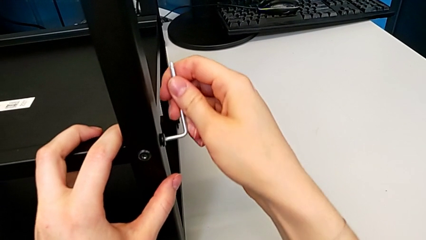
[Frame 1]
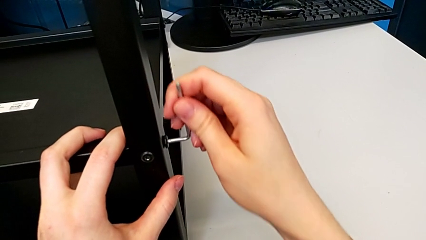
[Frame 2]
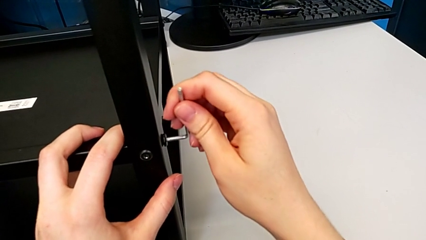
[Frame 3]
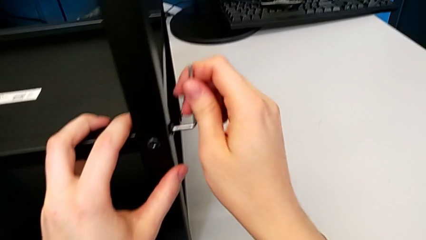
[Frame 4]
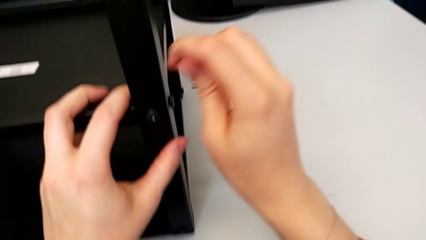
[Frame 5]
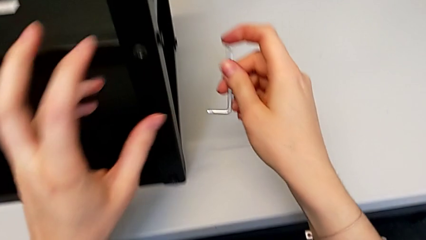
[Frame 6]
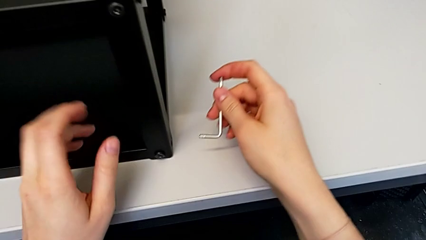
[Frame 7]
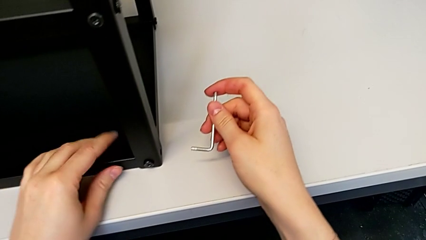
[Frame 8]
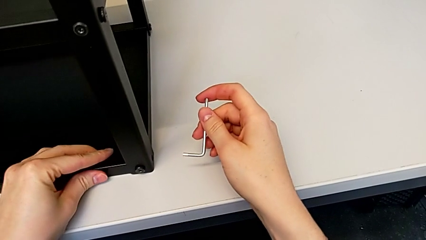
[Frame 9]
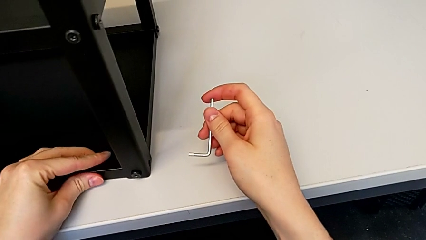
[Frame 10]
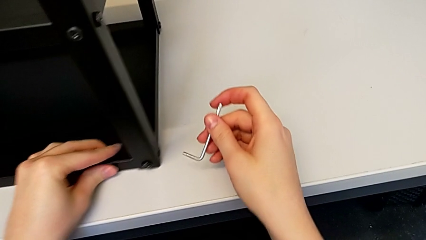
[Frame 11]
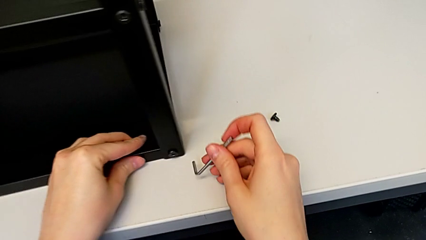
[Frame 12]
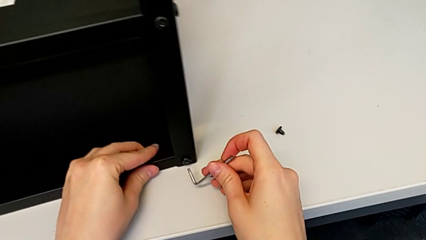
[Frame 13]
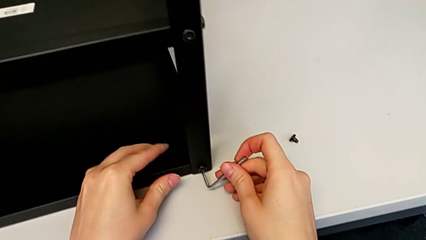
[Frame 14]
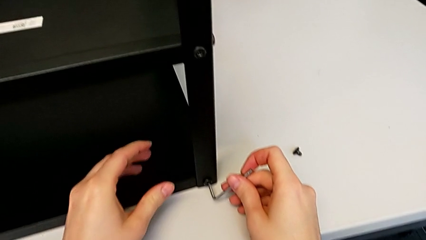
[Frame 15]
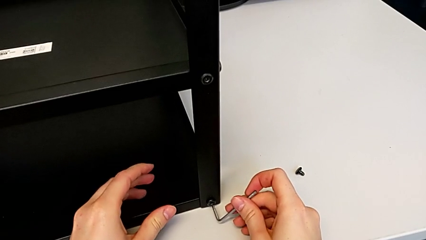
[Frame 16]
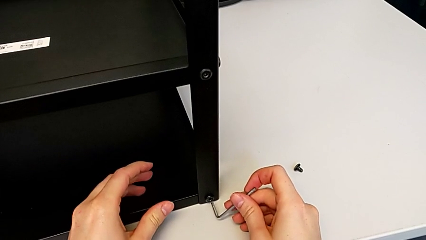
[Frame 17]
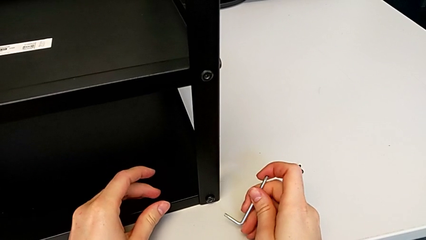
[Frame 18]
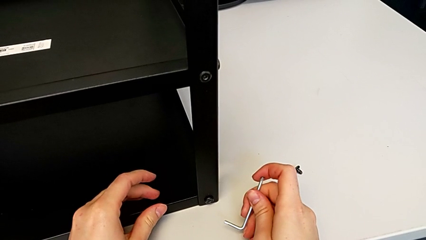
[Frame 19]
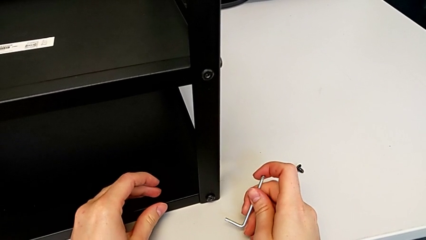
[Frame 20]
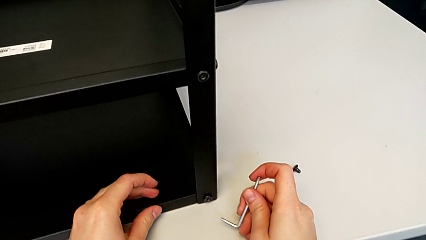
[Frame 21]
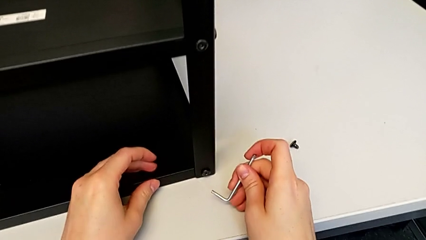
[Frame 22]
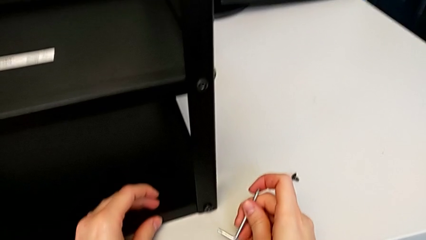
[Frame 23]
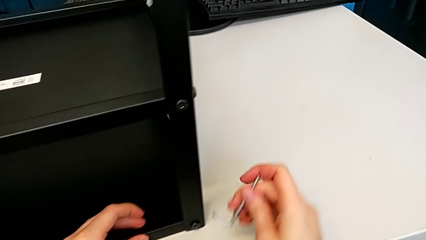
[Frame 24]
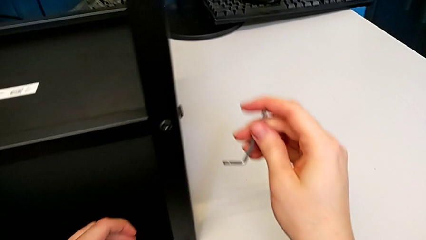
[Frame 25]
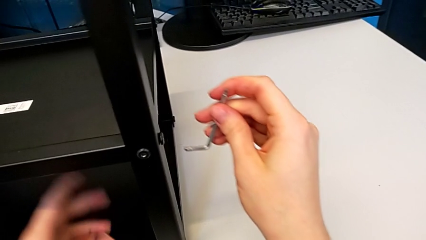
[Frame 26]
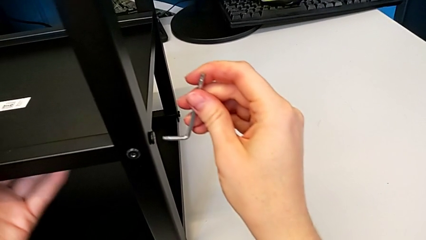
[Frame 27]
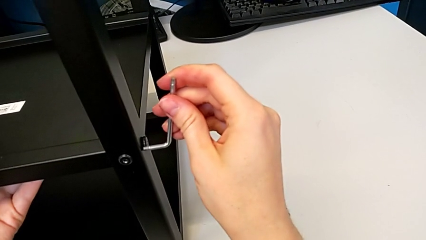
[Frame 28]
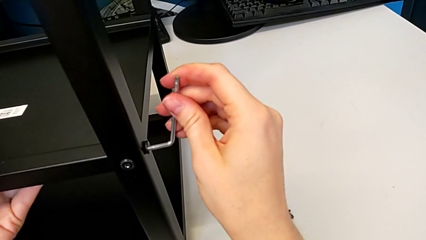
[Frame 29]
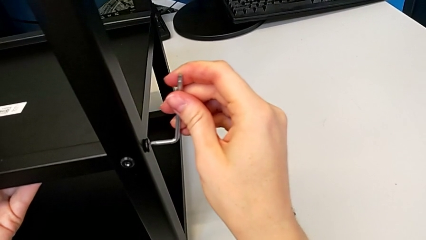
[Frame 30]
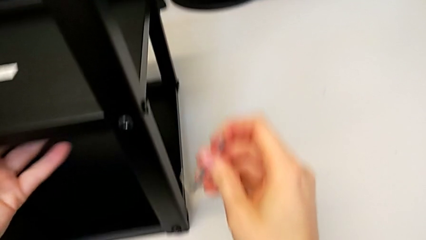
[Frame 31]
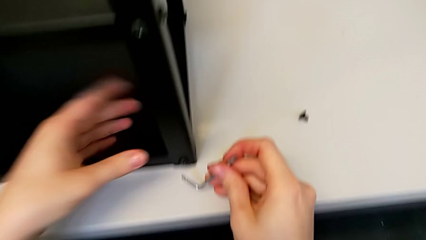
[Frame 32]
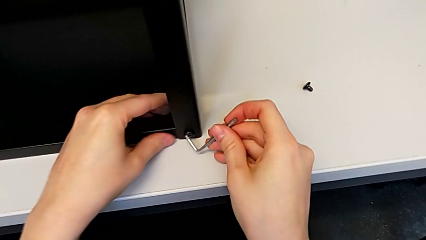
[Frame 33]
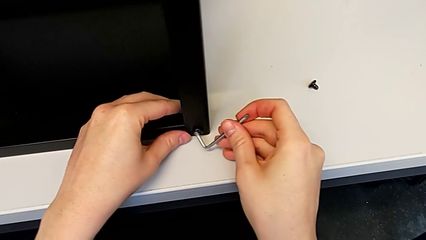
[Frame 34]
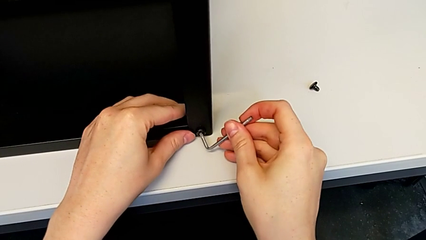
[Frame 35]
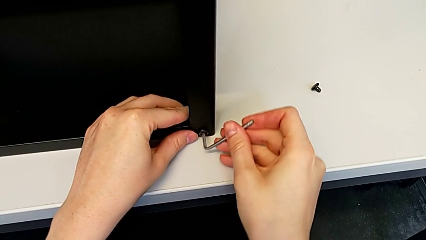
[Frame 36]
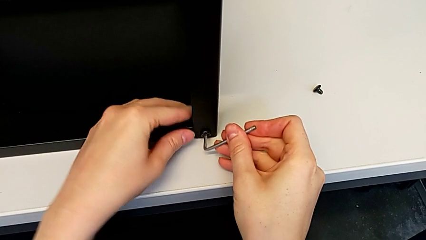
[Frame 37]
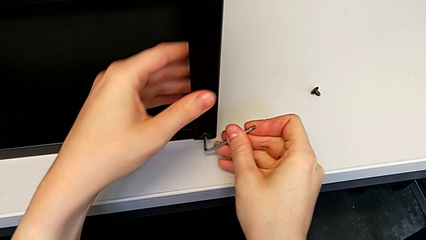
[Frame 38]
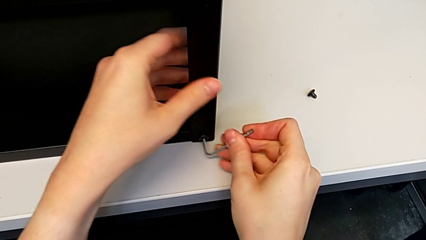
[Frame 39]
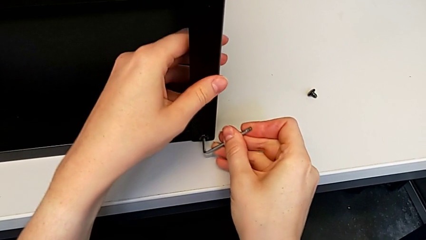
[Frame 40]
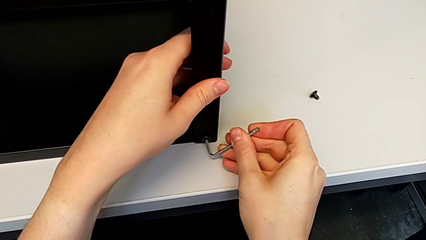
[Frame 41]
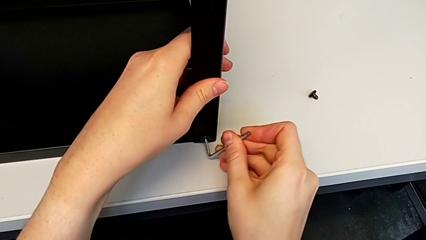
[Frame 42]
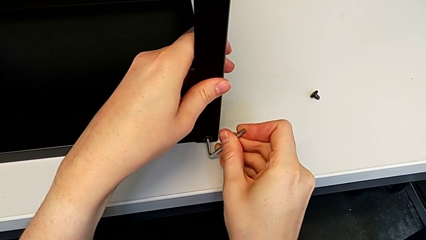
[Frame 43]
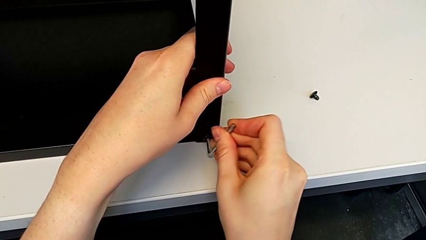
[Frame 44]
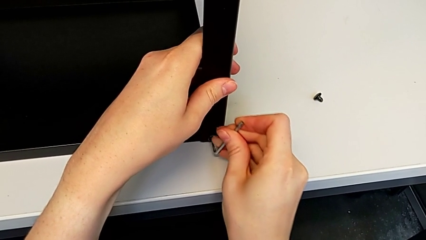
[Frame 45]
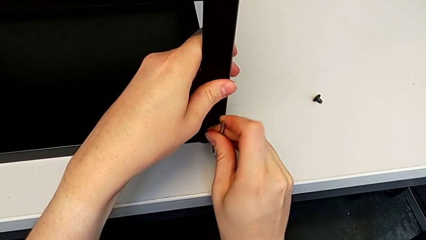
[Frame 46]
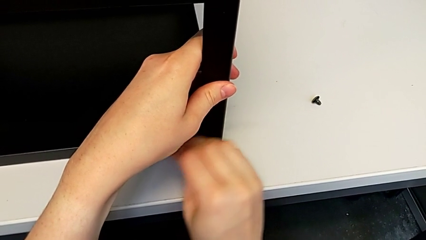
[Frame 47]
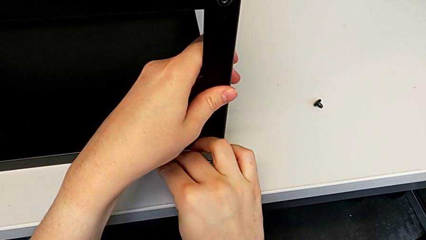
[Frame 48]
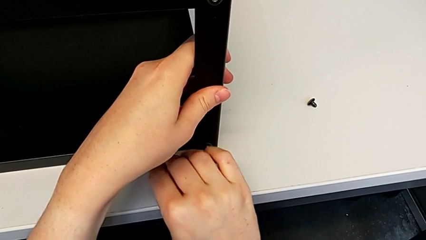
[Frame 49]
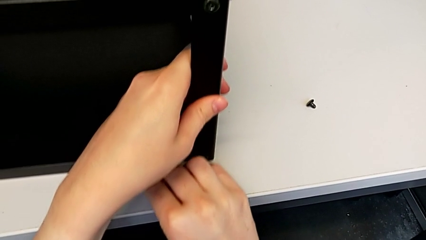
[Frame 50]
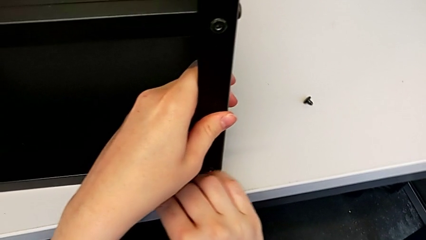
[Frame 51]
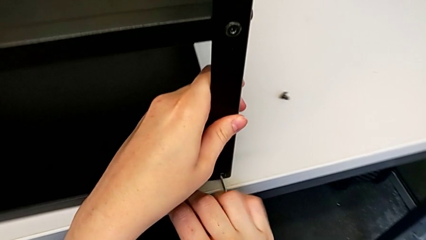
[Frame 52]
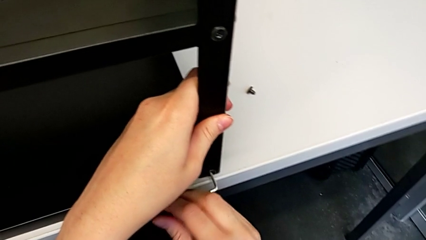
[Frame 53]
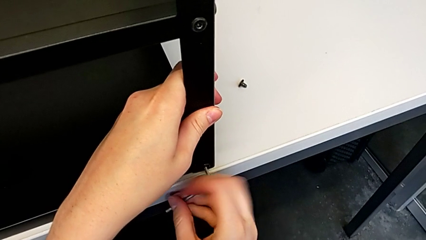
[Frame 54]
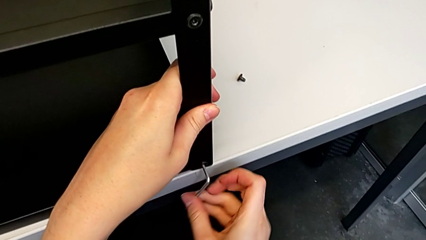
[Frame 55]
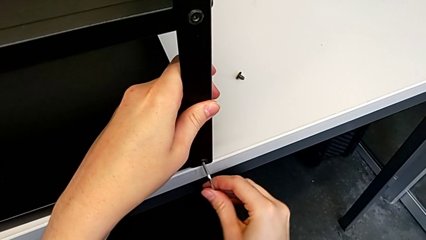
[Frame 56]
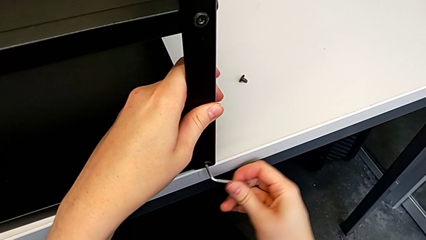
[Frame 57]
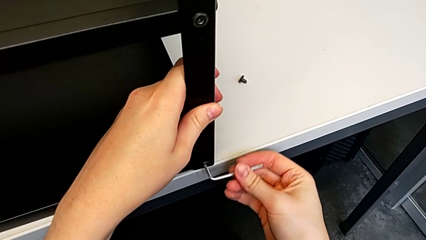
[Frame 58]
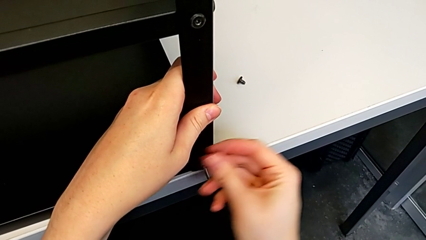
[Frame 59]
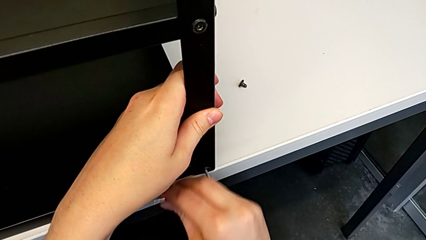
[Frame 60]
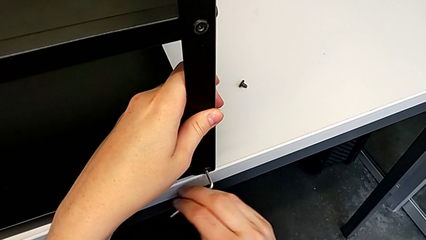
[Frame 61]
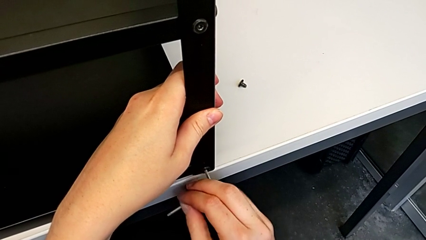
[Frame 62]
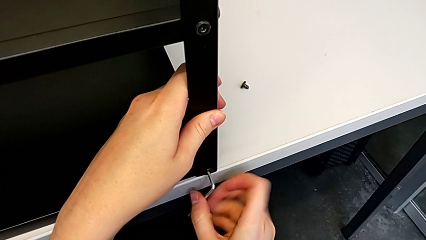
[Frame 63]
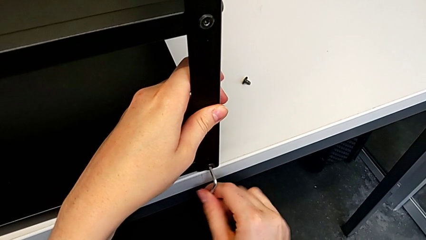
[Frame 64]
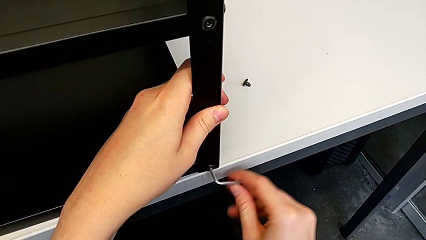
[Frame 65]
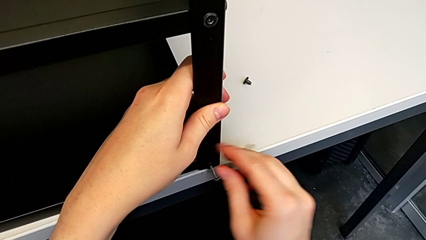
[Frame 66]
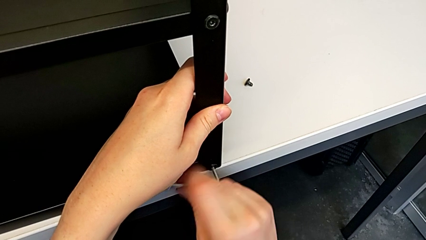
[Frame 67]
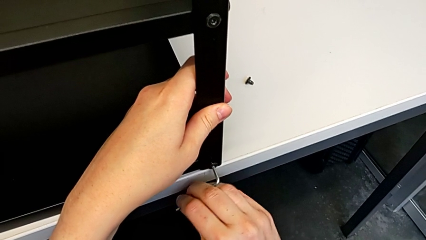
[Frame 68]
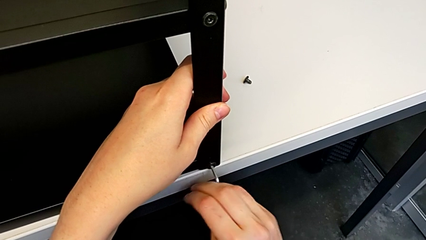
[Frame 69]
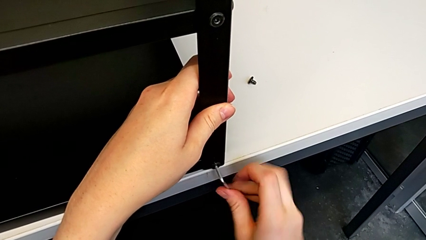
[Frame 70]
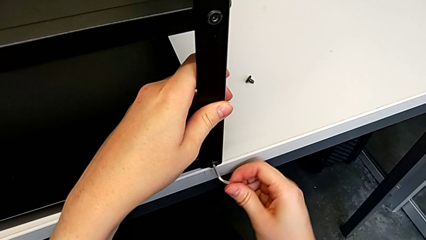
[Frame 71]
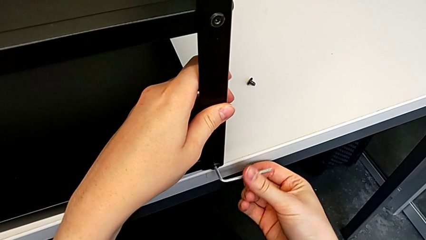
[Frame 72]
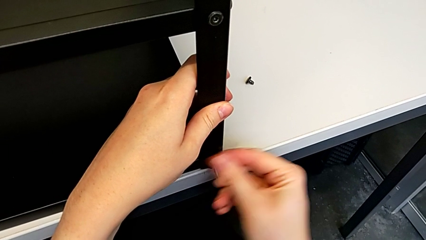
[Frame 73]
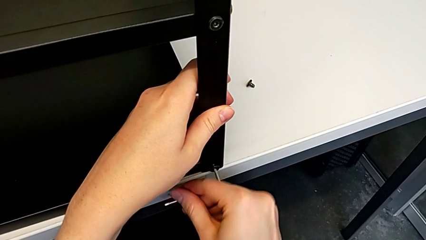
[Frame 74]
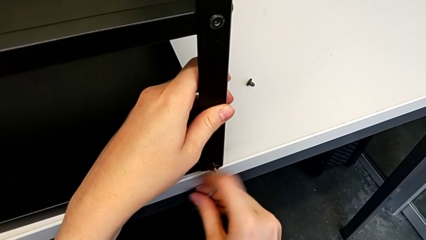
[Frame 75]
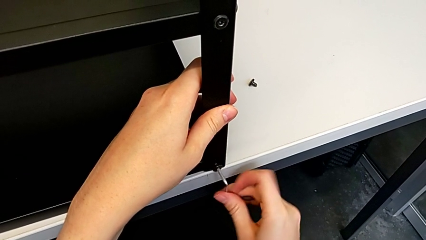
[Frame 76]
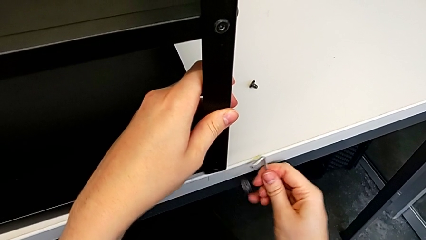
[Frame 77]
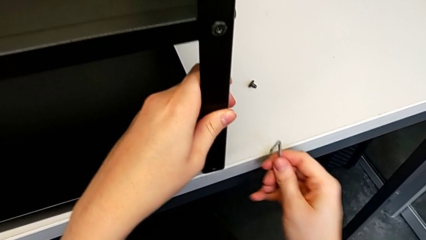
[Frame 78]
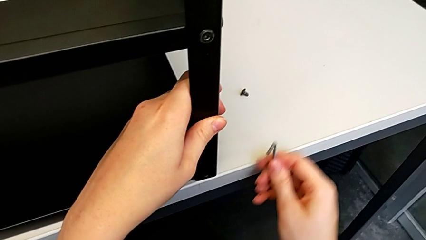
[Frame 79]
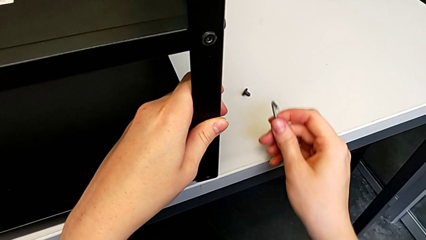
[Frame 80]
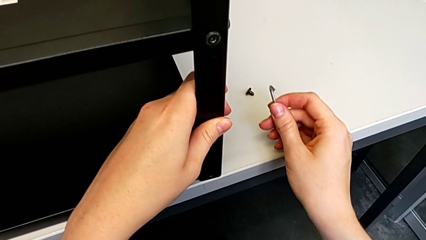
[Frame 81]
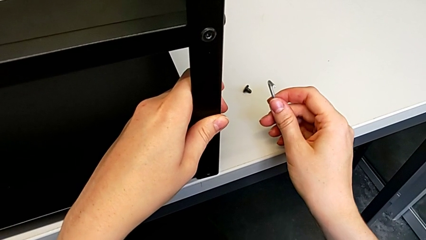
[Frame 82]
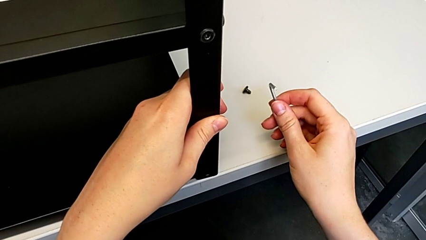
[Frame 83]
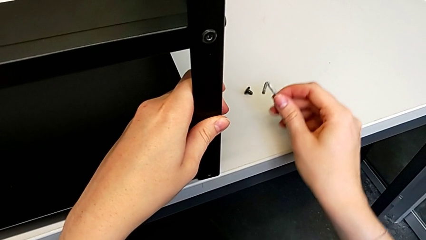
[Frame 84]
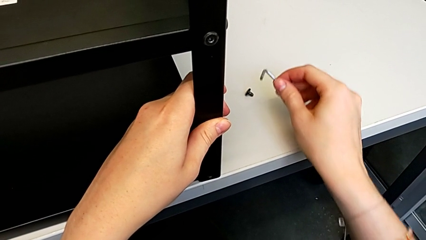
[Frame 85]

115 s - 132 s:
The camera wearer is disassembling the first leg. They unscrew the hex socket head, withdraw the Allen wrench, pull the nightstand, approach it, insert the Allen wrench and pull the nightstand with the left hand. They unscrew the hex socket head, withdraw the Allen wrench and wrongly drop the hex socket head, all with the right hand, and place the Allen wrench.
